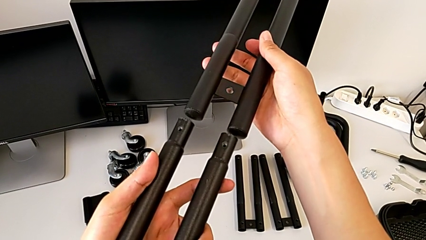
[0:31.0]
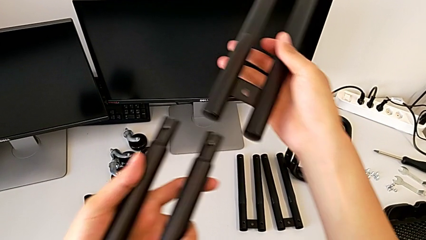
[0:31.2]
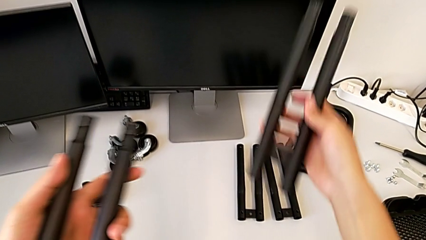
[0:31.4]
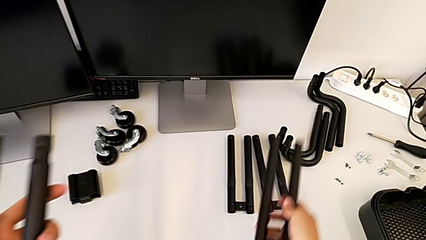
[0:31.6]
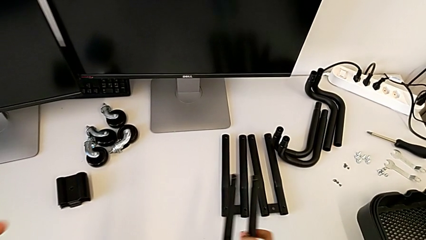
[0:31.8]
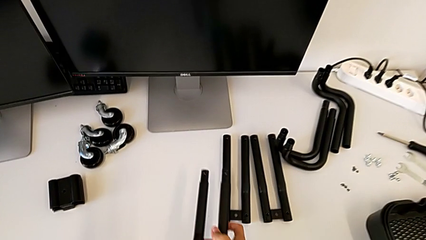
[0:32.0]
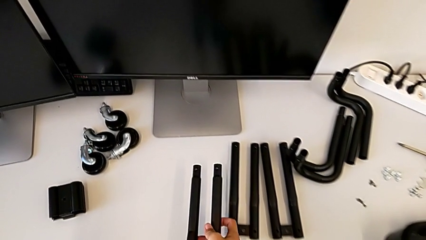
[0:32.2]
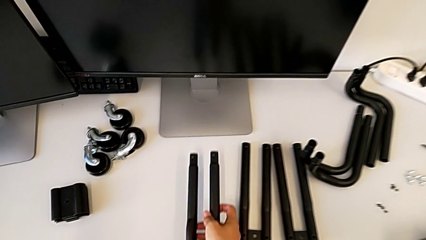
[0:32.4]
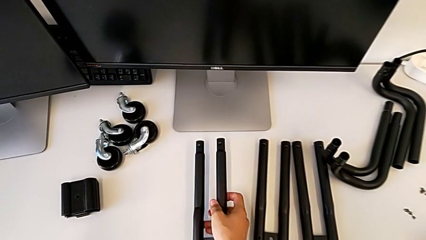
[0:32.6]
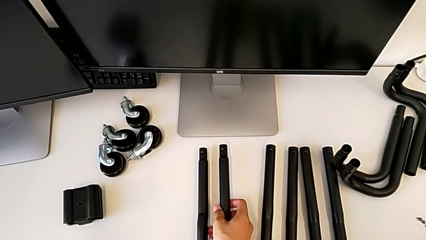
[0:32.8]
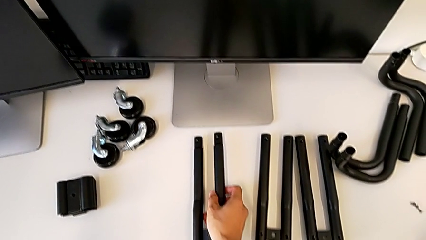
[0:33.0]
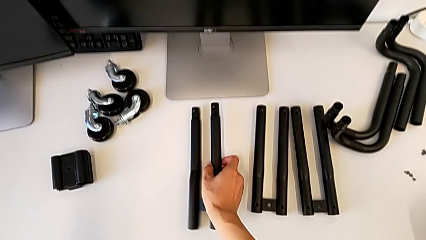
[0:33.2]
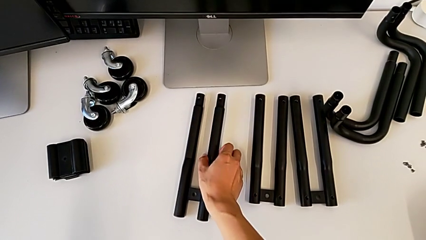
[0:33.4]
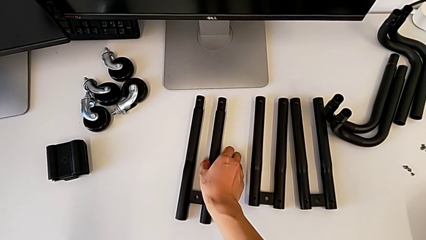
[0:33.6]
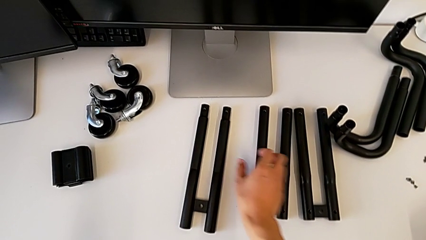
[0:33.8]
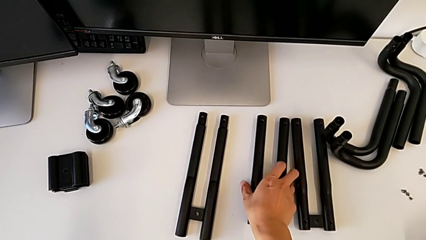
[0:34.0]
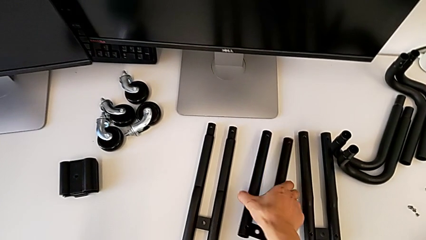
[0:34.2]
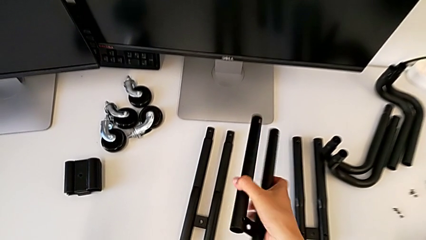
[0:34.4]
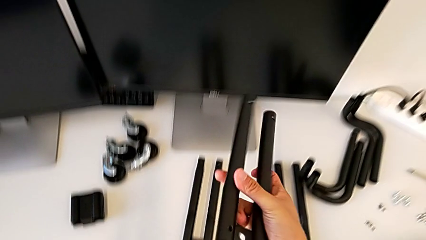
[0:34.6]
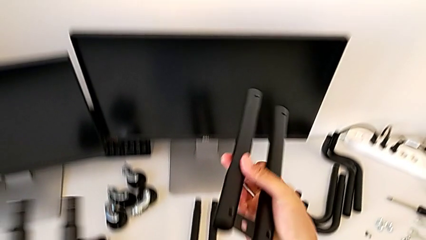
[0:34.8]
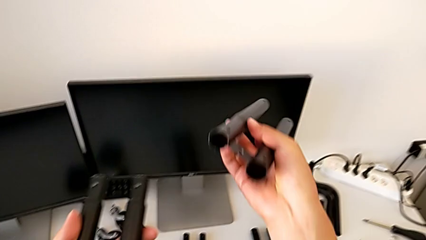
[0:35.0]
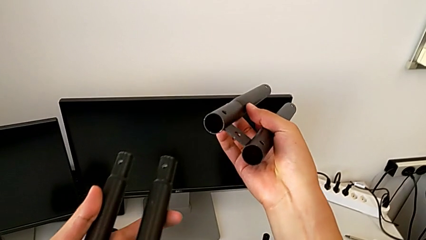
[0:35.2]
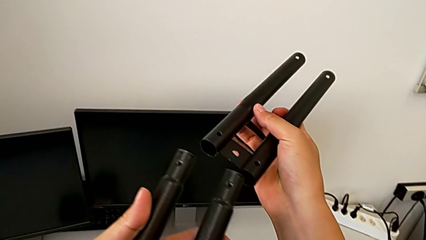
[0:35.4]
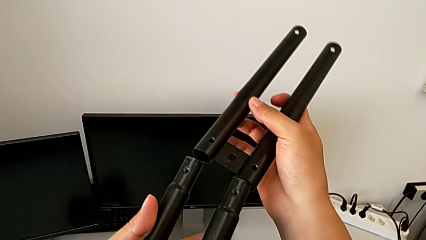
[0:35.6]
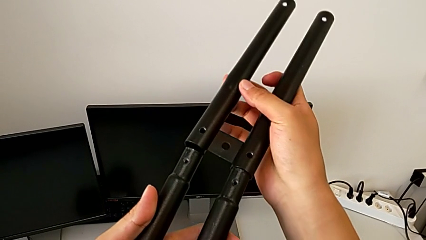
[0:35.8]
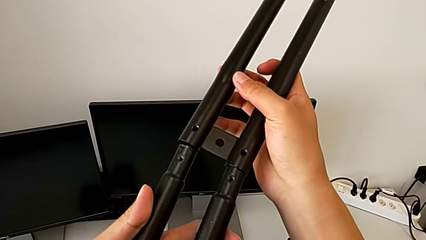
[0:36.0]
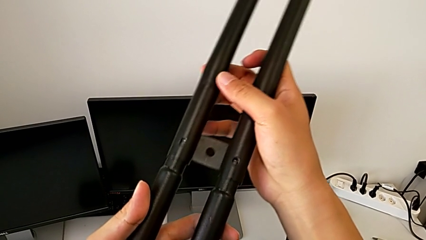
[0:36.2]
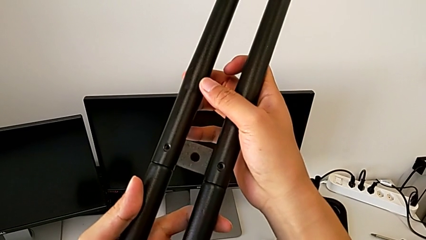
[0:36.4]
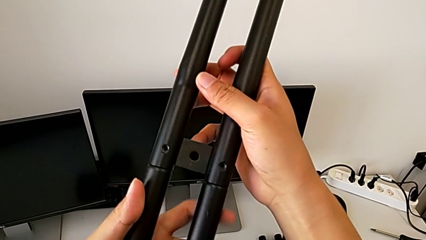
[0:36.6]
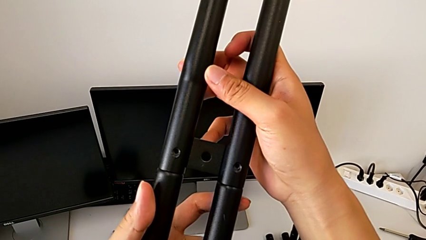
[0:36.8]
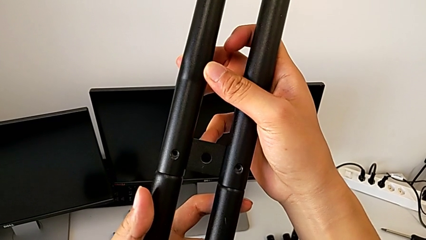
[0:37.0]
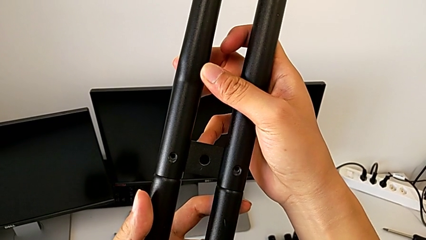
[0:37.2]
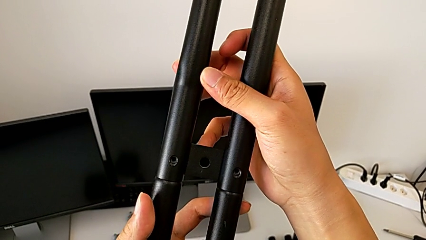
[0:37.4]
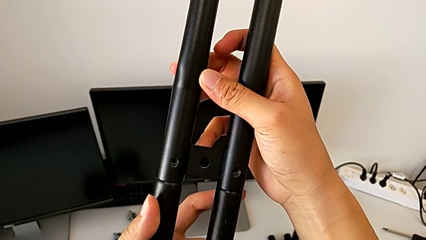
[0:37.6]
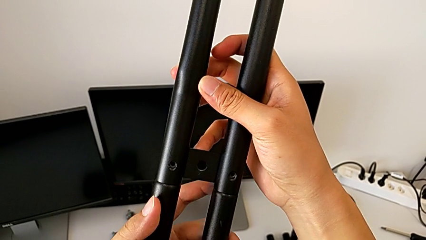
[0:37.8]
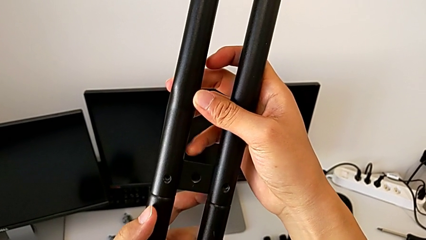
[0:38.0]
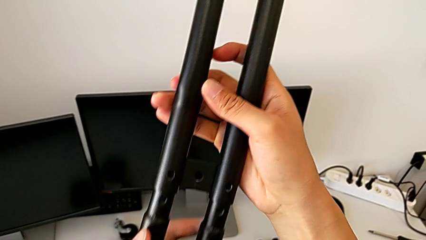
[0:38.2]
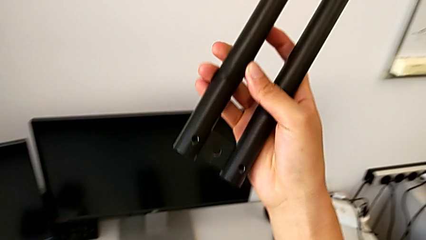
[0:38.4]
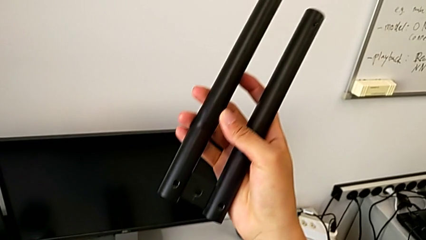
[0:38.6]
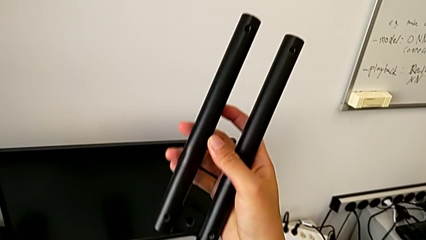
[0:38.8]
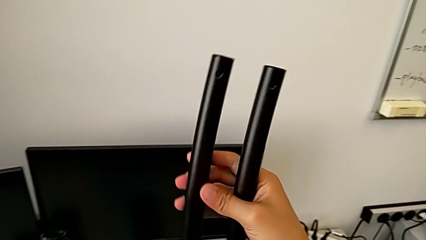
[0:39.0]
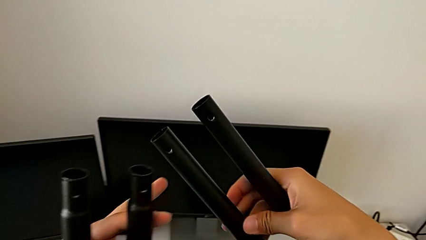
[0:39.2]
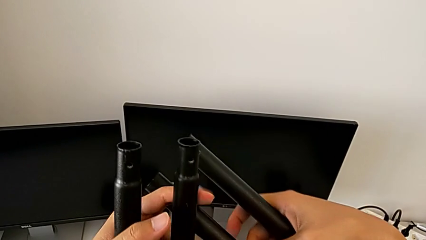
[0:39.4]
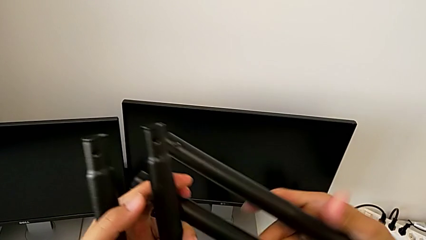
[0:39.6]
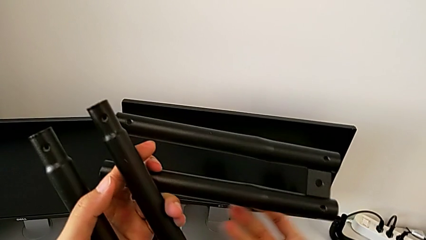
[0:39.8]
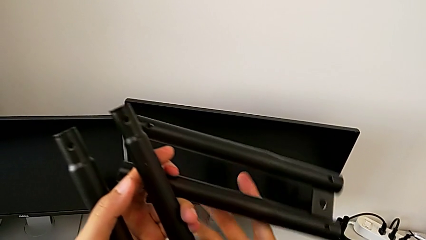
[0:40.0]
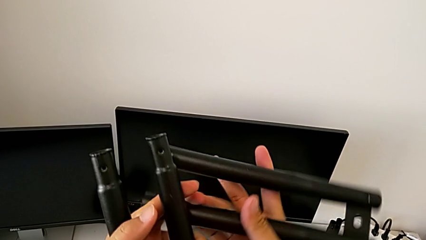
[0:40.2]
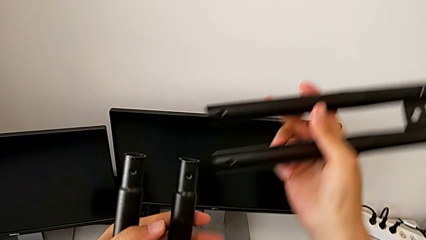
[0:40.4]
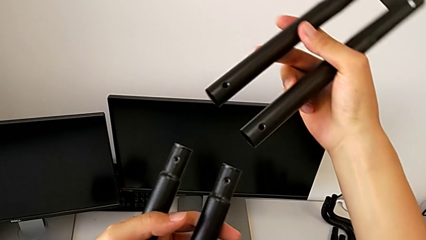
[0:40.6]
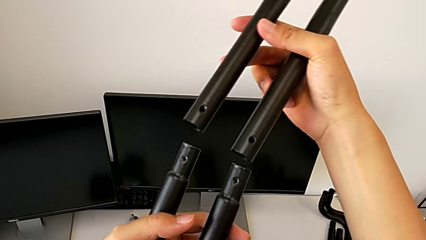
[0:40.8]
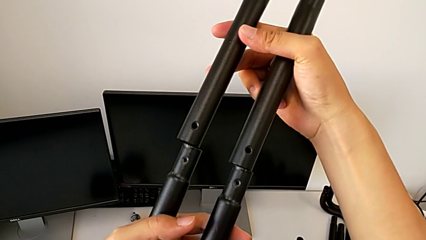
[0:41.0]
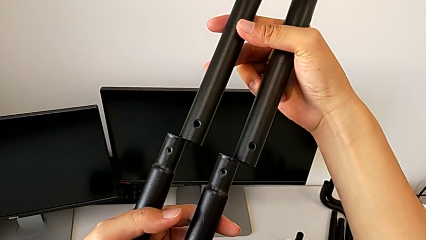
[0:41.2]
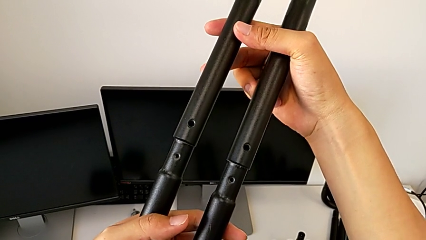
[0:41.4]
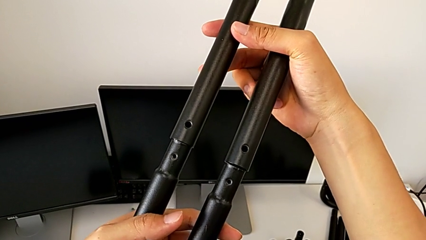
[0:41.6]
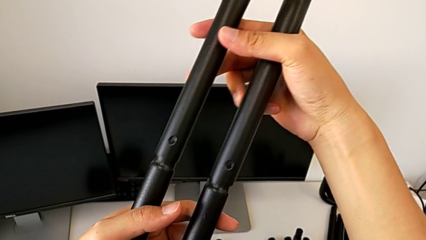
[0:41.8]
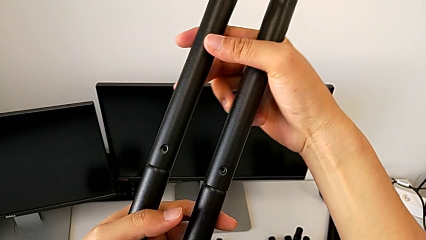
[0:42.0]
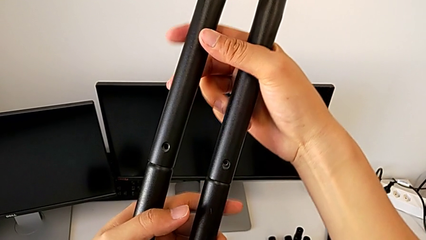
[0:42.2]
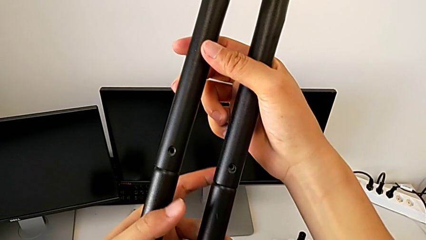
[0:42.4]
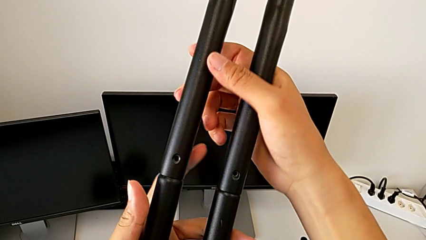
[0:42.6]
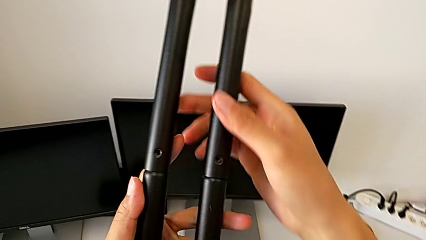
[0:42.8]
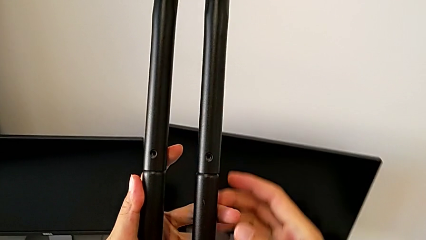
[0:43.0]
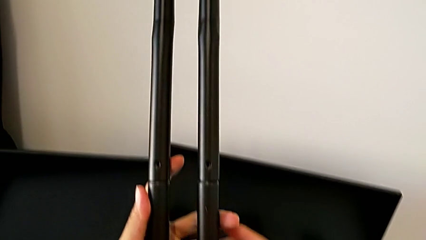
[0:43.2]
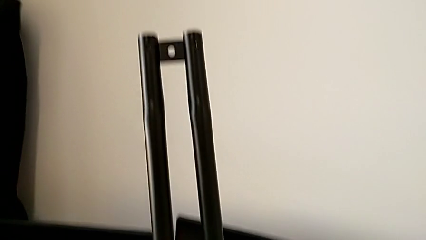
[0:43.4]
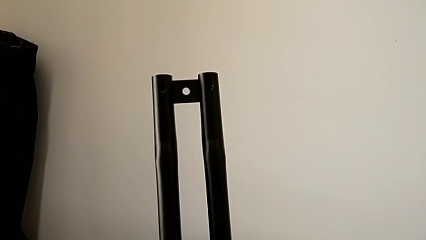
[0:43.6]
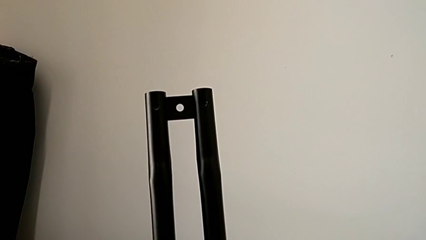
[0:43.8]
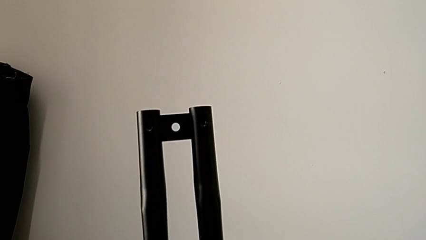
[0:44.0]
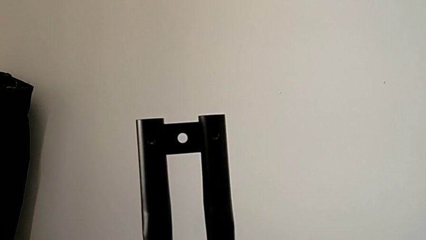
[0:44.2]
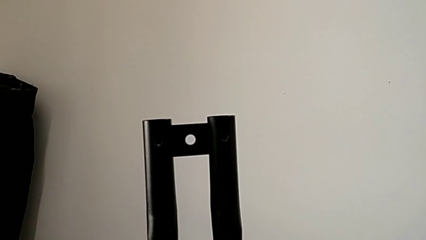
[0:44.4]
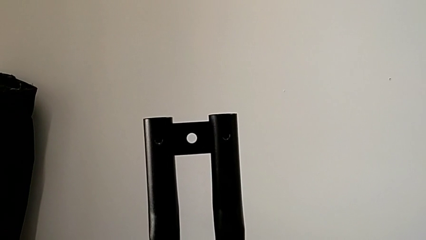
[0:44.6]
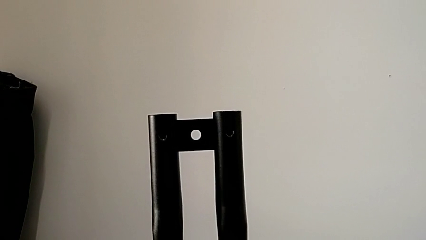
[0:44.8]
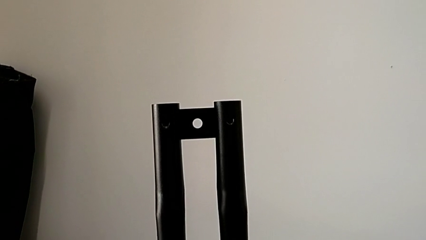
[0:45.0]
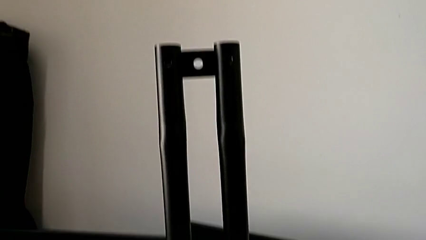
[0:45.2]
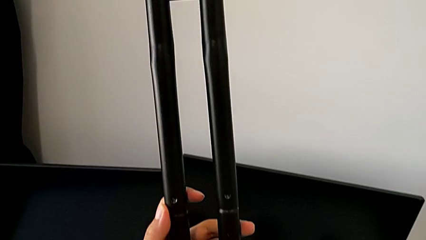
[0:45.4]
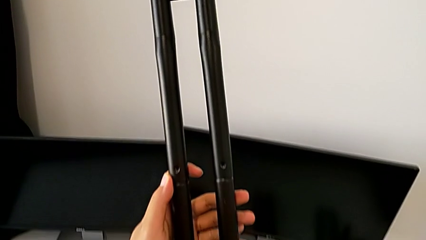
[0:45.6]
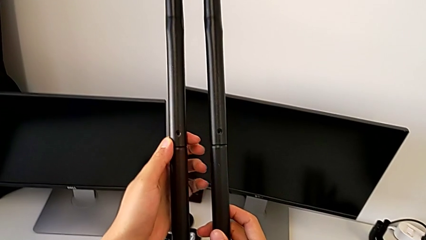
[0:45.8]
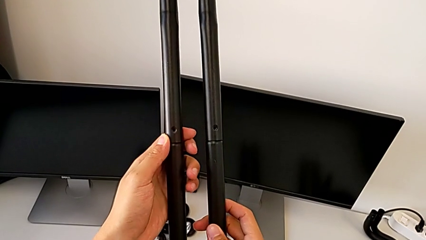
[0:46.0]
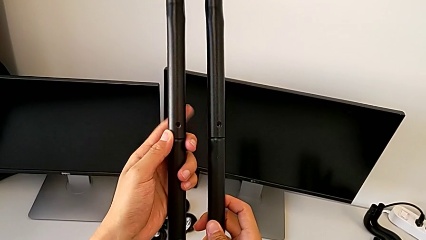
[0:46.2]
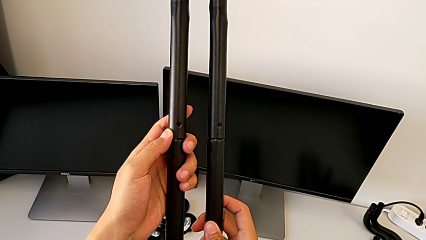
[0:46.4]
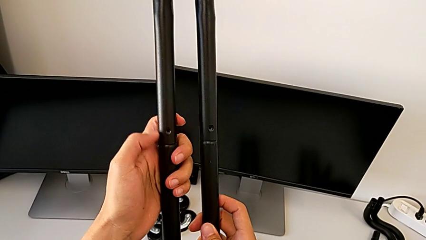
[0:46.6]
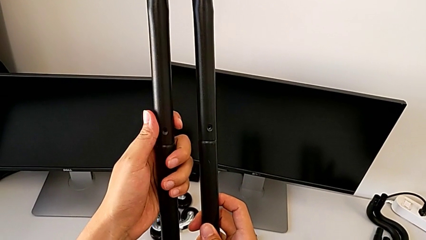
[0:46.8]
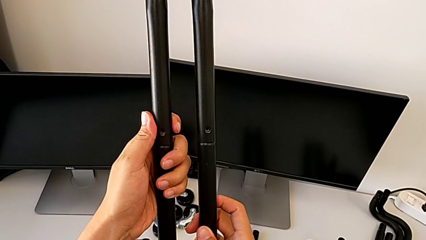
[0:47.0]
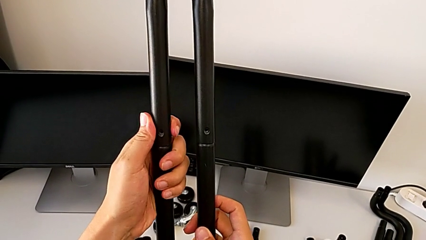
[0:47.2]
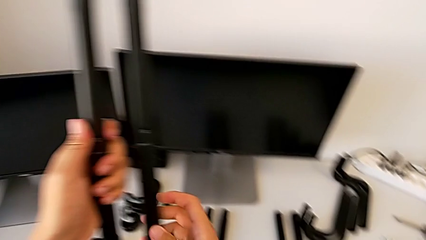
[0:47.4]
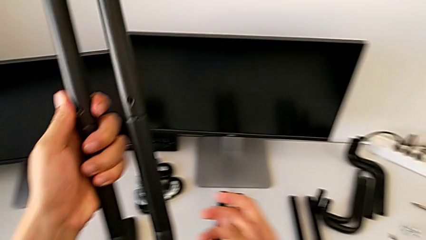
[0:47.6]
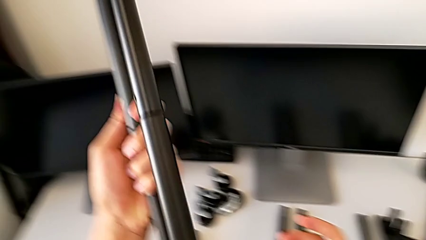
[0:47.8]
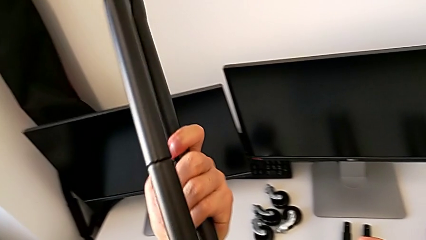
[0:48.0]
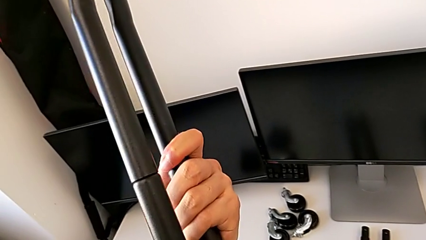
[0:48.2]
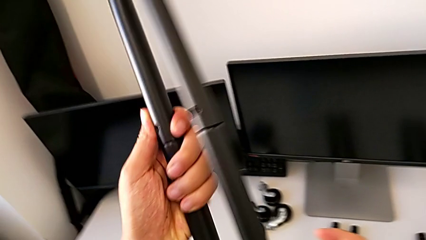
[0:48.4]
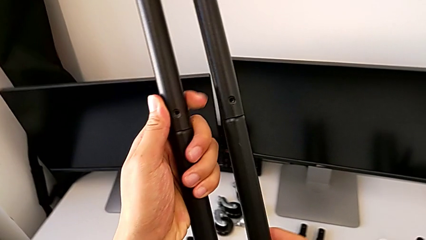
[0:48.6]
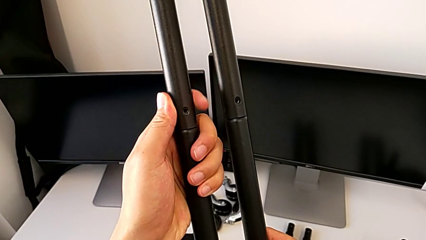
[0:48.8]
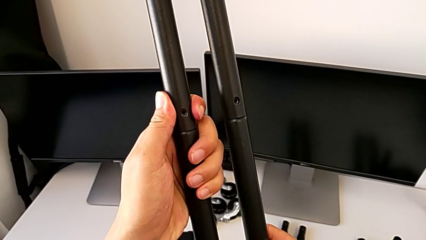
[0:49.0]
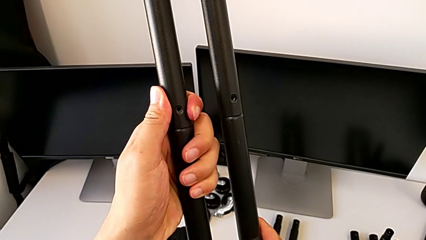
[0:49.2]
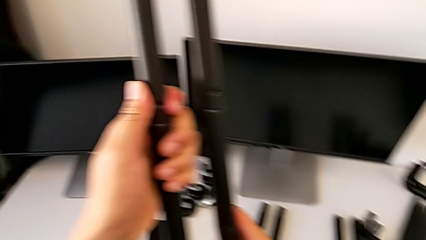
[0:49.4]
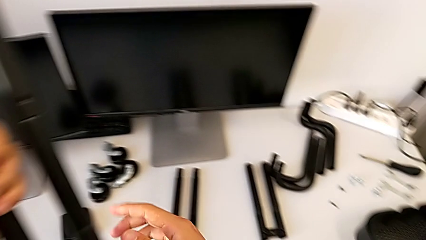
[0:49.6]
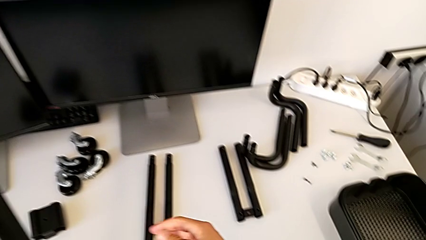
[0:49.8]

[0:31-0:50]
The camera wearer is assembling the first side bars. They drop the second leg, approach the third leg, lift it, wrongly align the leg, attaching the side bars in reverse, withdraw it, flip the third leg, assemble the leg, inspect it, rotate it and approach the first screw.
